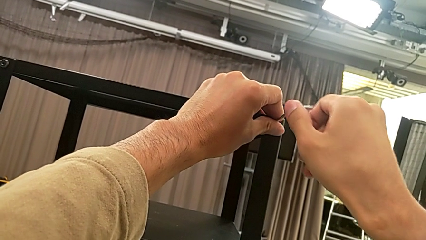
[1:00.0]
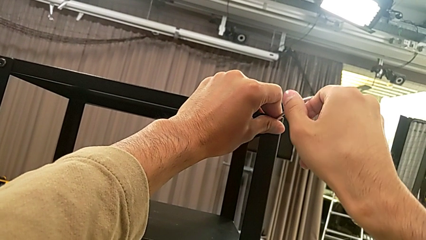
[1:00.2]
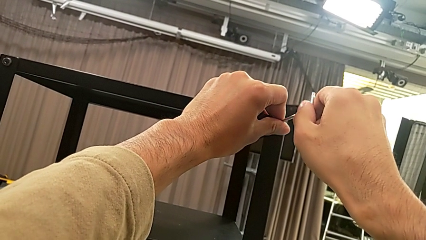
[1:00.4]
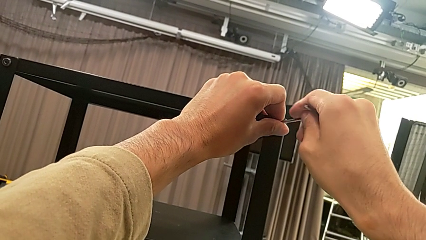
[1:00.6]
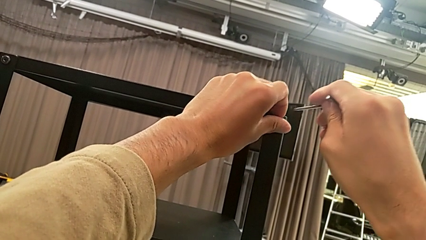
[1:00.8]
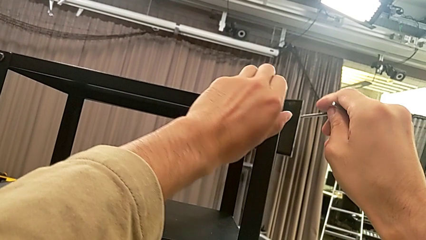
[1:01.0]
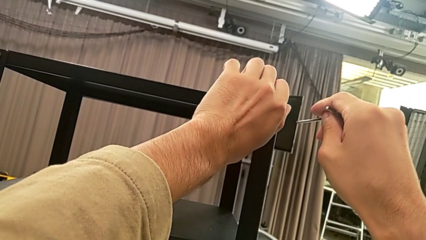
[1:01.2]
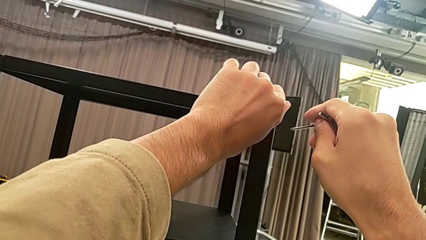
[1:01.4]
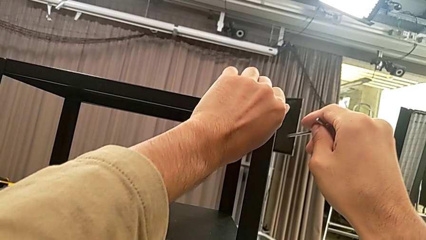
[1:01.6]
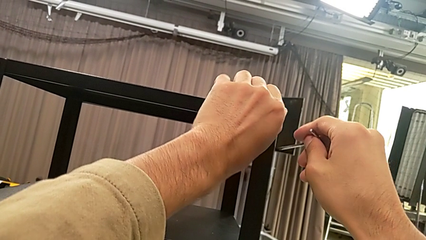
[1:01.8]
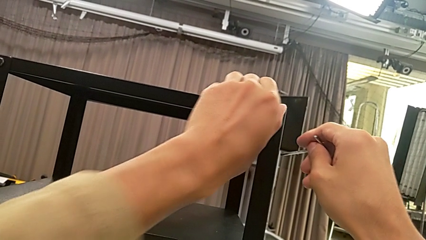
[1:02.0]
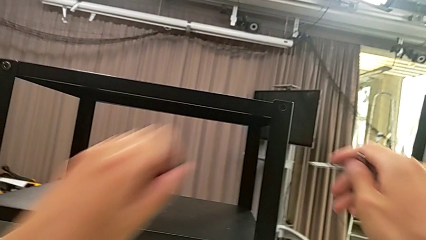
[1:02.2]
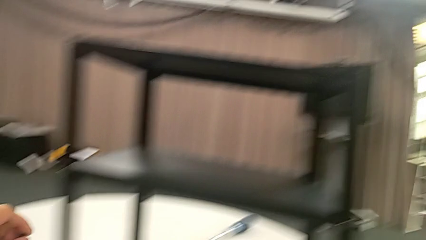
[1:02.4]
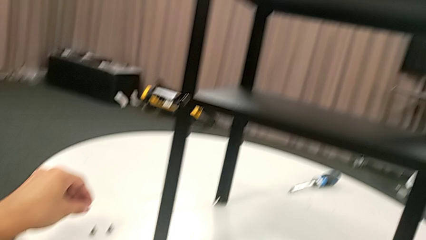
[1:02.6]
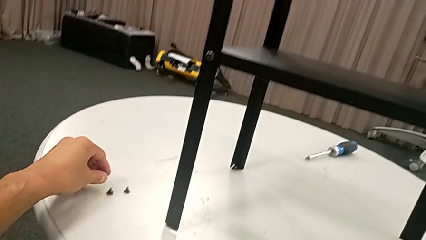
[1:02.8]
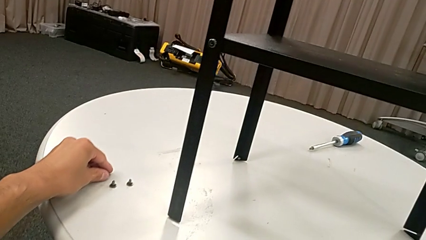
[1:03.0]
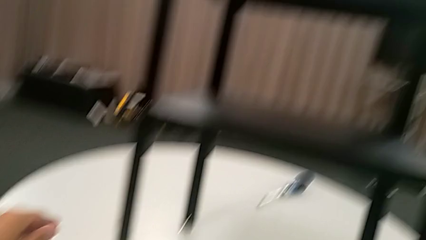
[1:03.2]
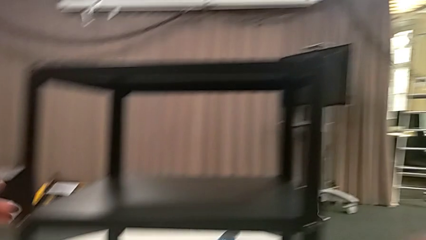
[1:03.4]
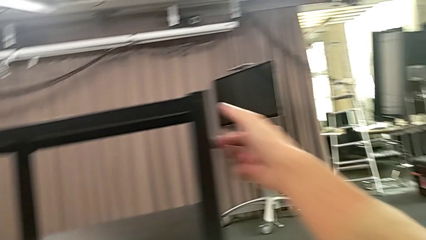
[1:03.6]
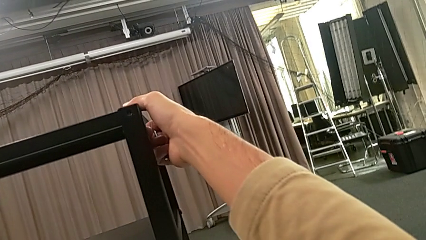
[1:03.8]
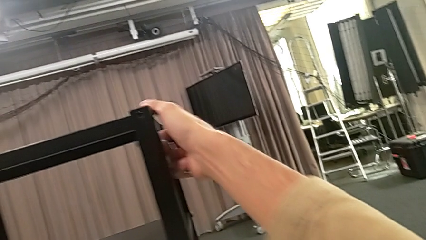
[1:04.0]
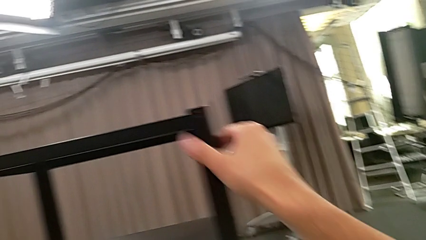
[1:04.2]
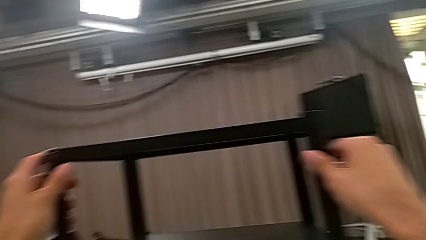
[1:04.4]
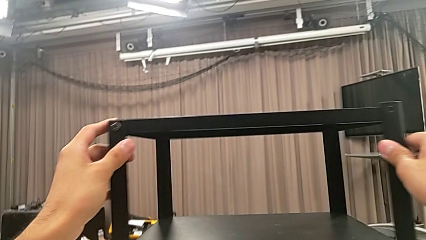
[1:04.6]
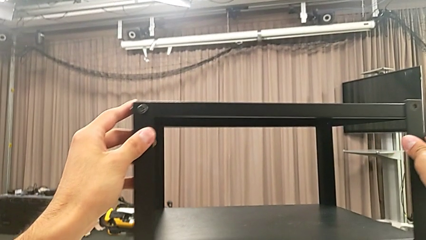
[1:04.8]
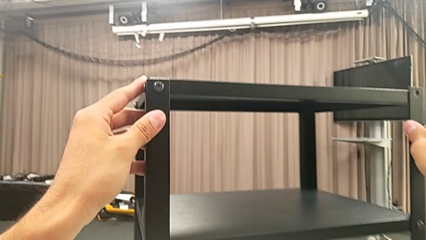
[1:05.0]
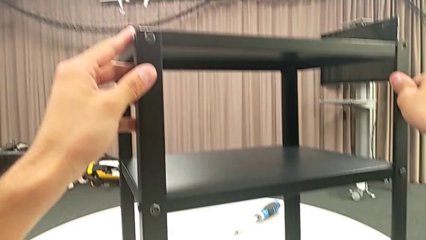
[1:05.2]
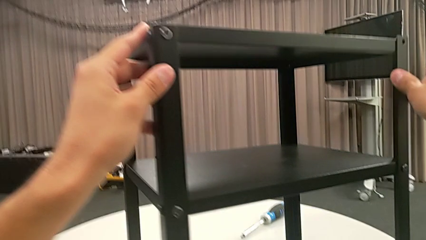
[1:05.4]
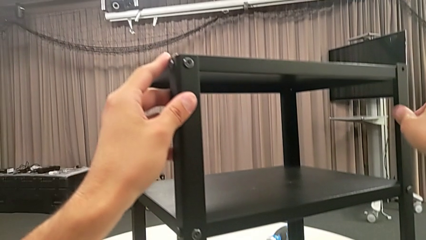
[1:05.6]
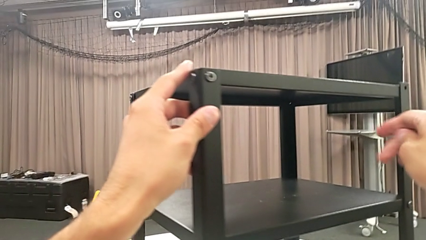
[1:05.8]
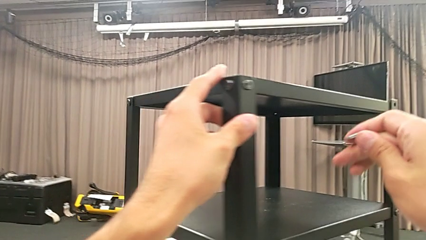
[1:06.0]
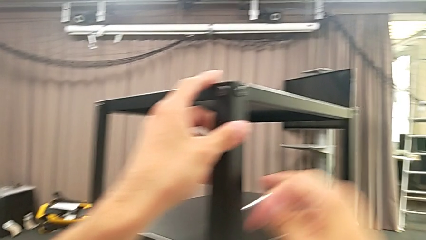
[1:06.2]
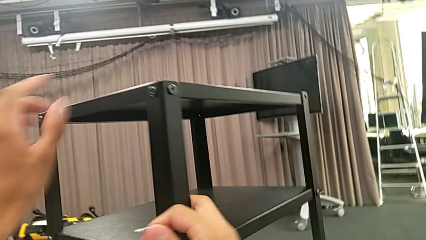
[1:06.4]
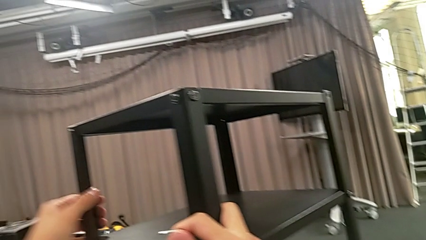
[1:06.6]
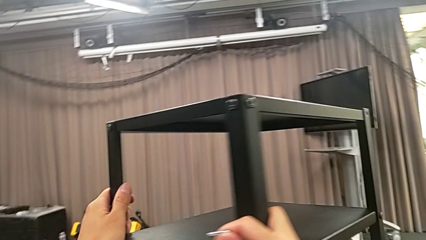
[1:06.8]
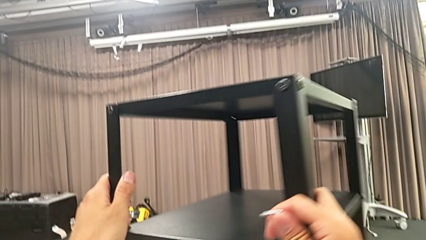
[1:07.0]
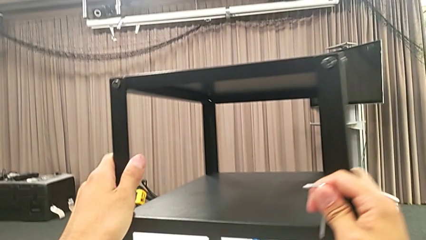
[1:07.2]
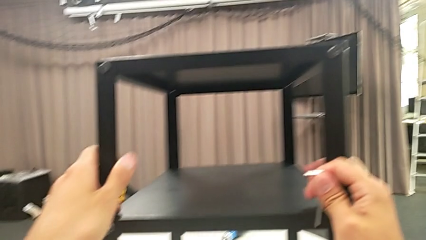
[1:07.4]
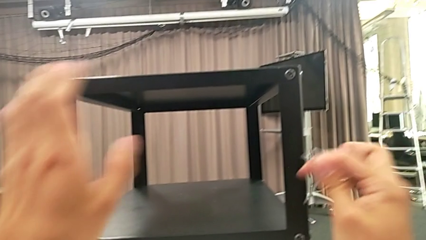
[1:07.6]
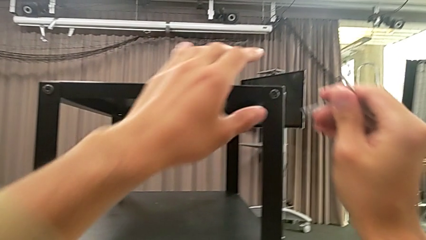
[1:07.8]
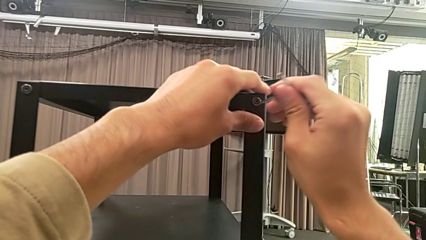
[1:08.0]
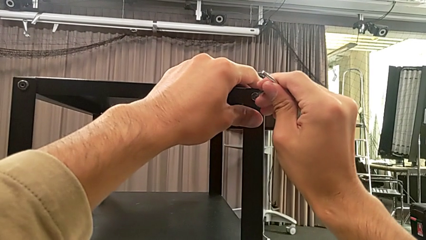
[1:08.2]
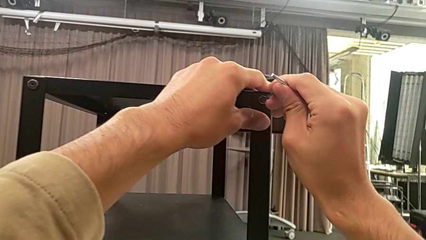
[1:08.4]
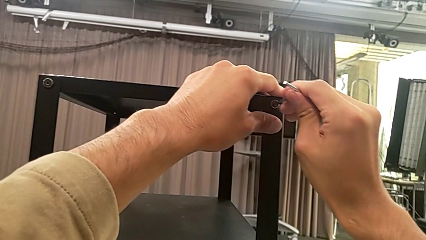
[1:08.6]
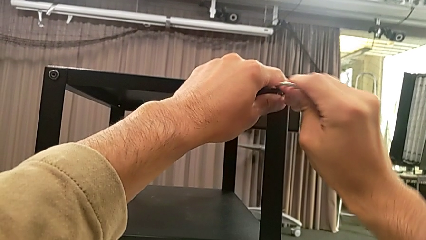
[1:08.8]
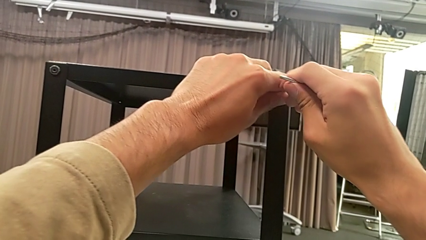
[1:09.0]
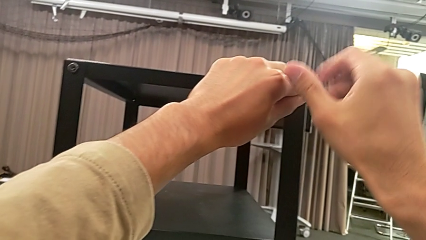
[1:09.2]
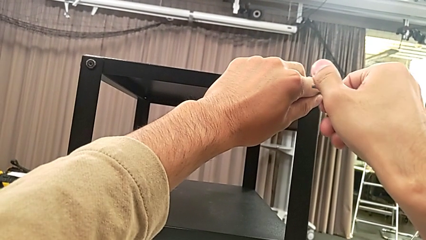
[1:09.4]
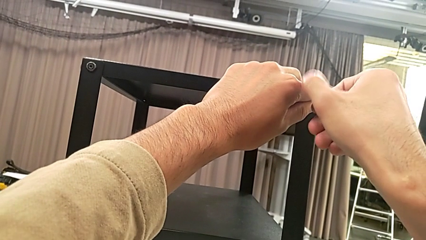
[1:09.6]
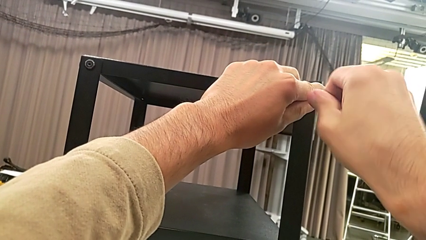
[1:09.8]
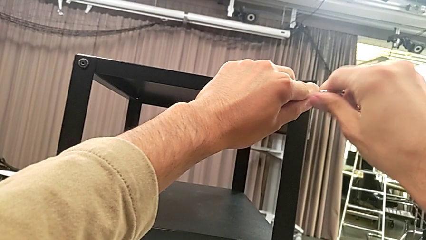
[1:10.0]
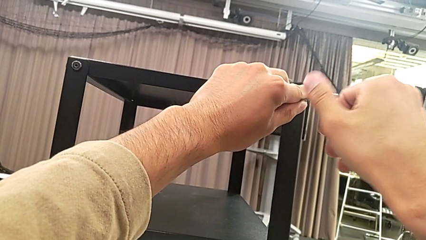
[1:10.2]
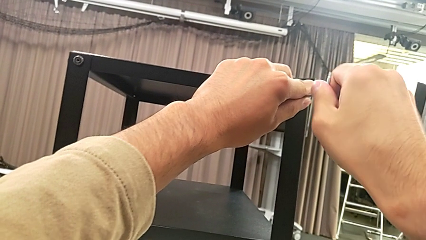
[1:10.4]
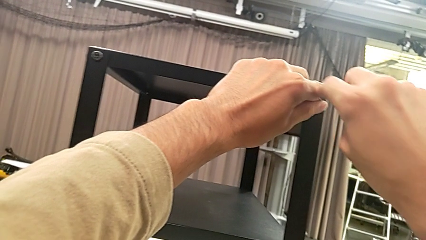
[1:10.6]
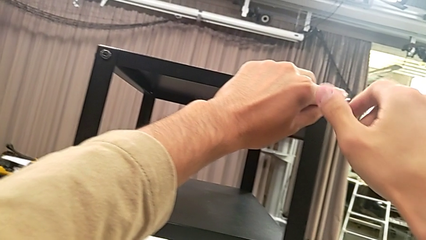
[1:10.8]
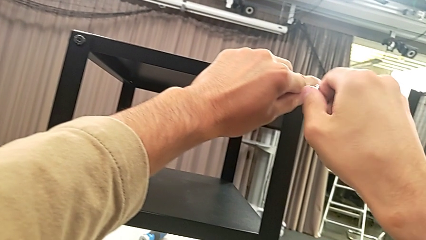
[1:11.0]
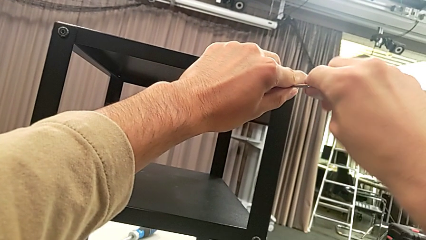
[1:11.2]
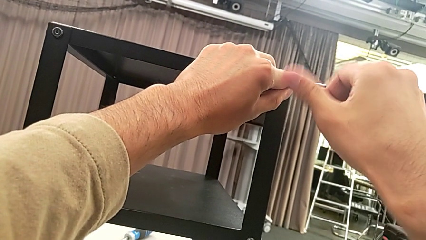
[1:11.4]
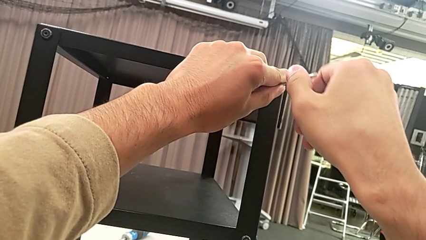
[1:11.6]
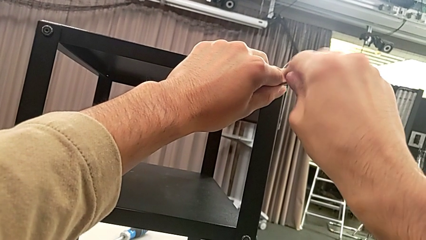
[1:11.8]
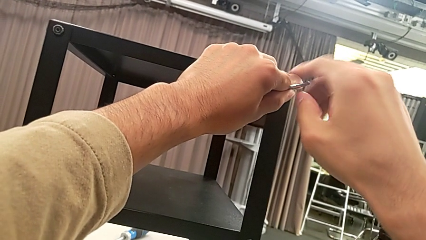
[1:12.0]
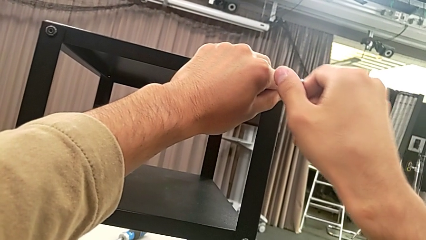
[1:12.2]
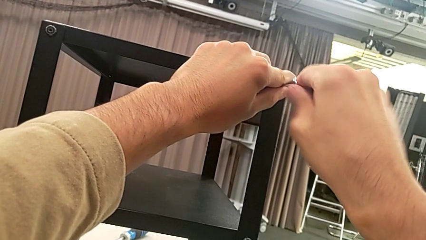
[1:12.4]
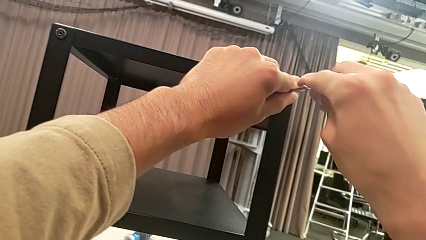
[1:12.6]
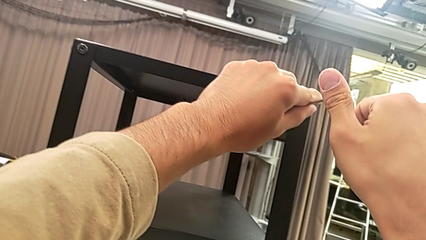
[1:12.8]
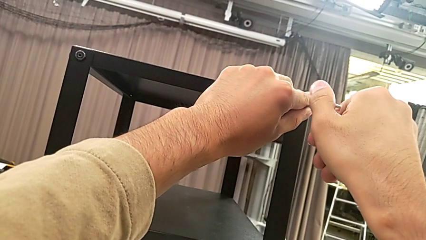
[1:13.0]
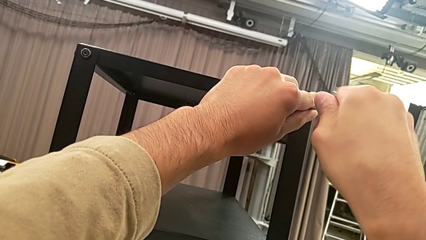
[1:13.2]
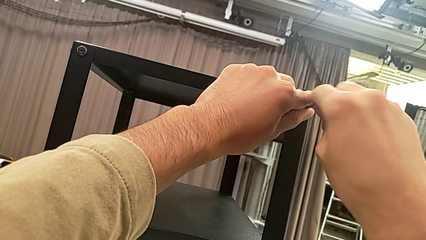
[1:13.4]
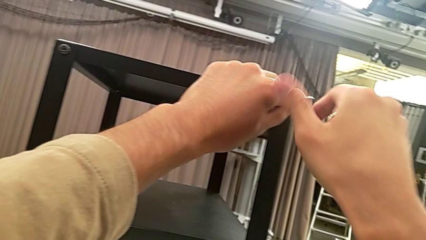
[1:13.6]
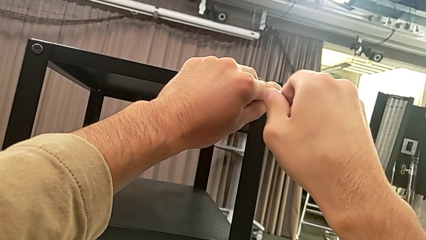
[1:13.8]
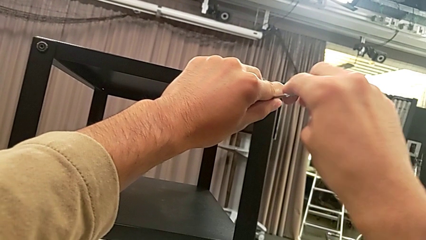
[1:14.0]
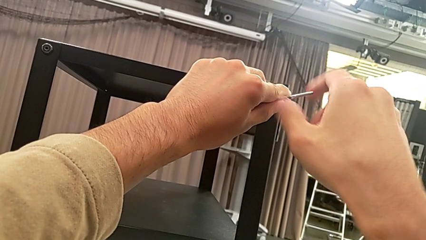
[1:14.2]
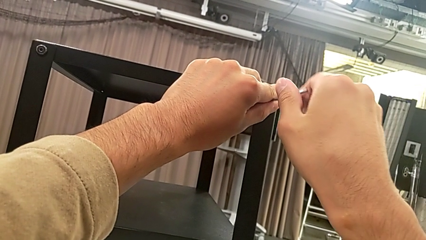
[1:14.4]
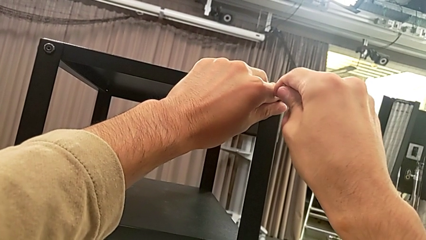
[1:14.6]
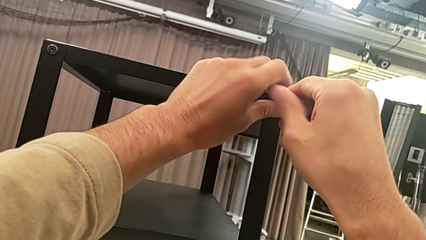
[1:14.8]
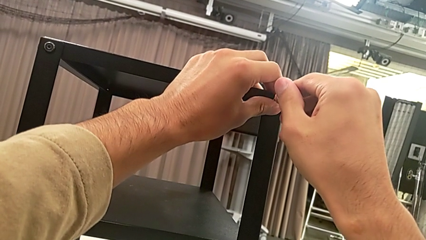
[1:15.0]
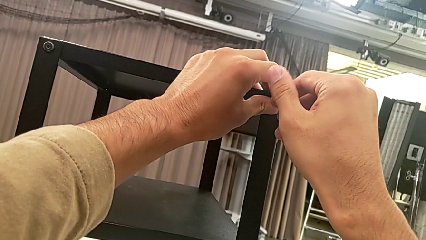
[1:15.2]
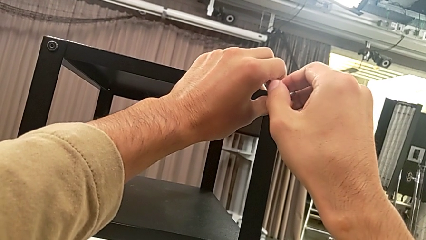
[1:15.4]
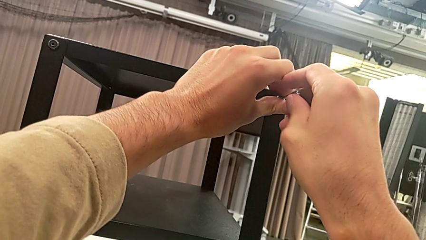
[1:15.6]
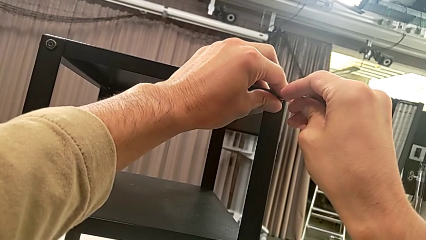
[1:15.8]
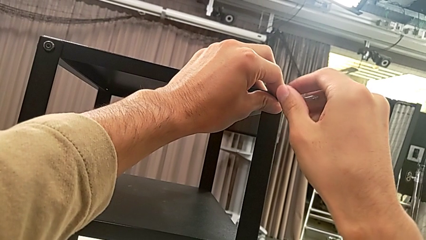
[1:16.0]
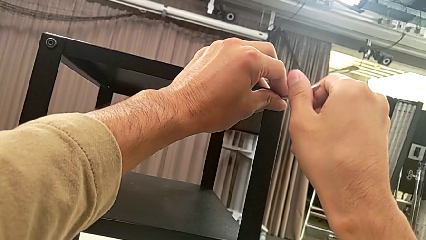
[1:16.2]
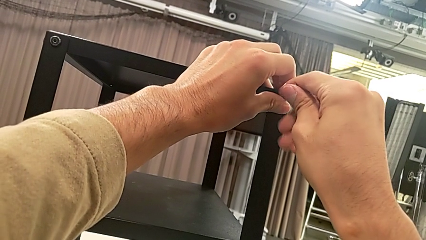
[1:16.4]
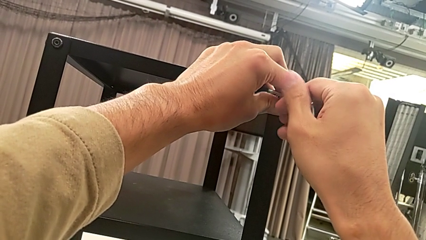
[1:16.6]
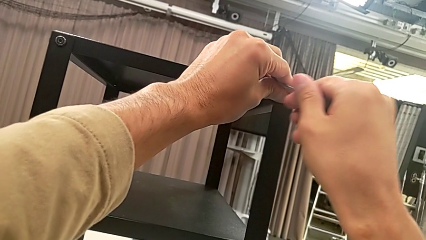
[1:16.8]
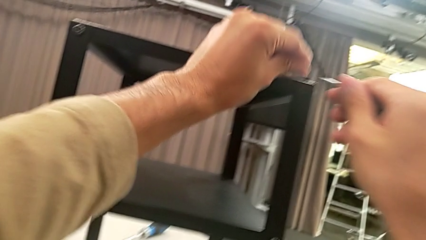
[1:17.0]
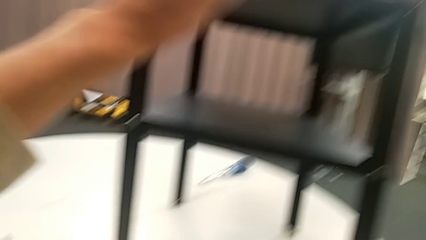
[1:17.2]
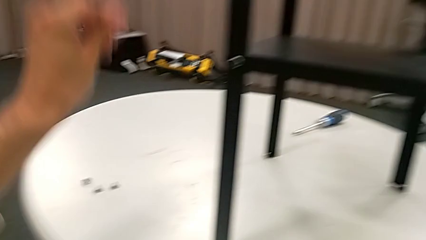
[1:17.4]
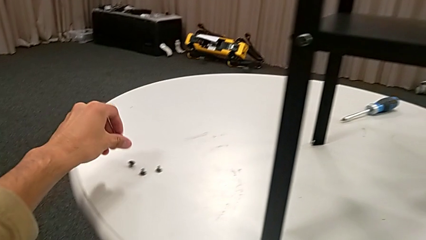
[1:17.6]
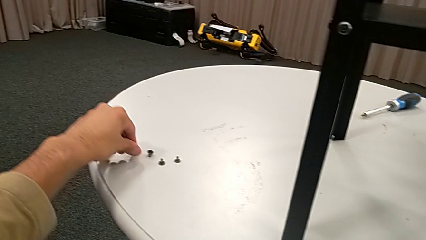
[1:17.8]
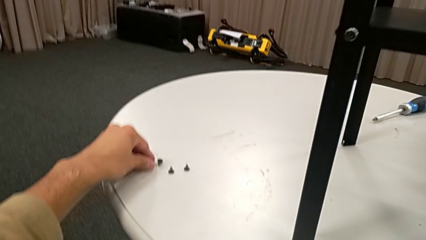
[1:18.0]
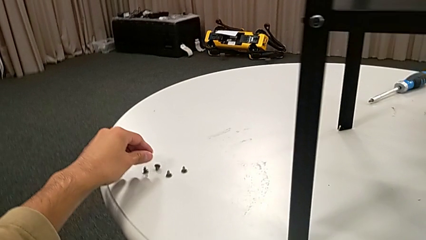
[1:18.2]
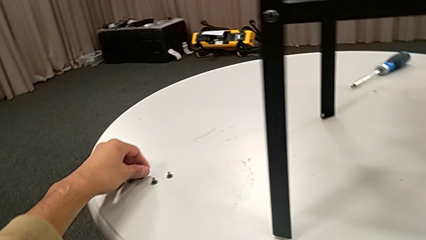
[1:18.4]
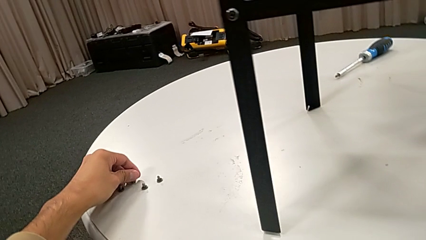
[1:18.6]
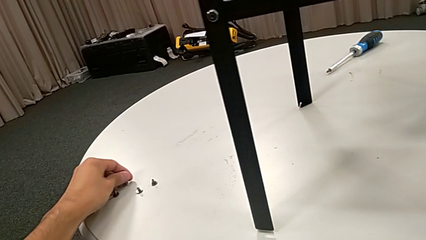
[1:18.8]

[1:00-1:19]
The camera wearer is unscrewing the second hex socket head on the second leg. They withdraw the Allen wrench, disassemble the hex socket head, place it, approach the nightstand, slide it, approach the hex socket head, insert the Allen wrench, unscrew the hex socket head, withdraw the Allen wrench with the right hand, disassemble the hex socket head with the right hand, place it and grab it.
